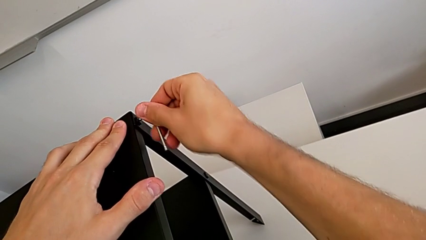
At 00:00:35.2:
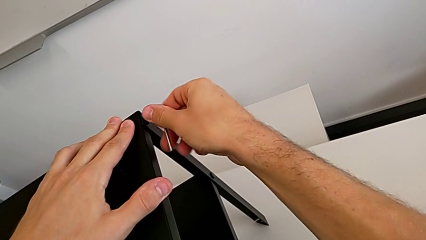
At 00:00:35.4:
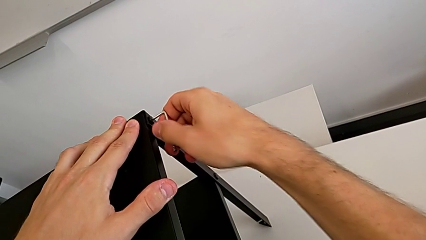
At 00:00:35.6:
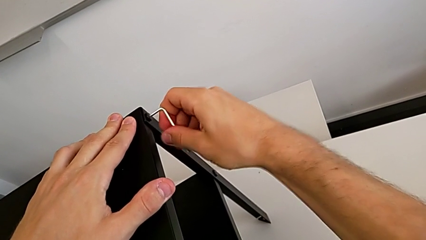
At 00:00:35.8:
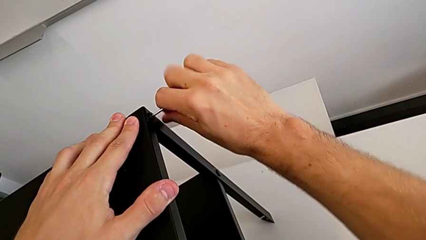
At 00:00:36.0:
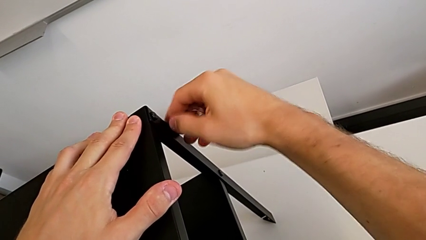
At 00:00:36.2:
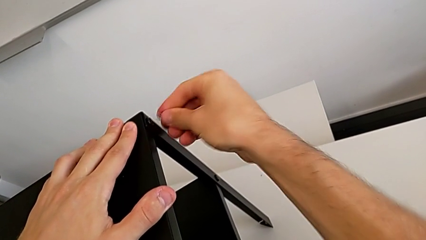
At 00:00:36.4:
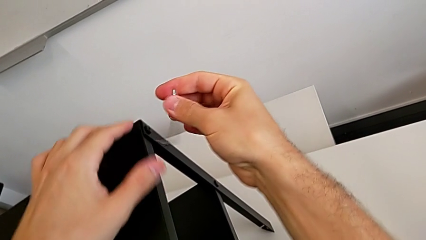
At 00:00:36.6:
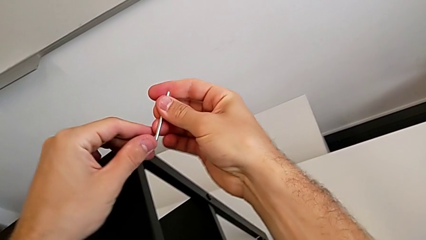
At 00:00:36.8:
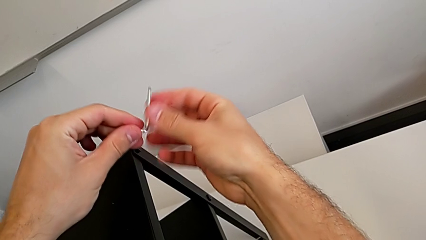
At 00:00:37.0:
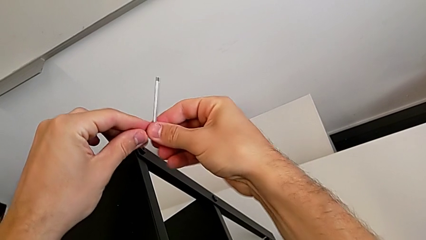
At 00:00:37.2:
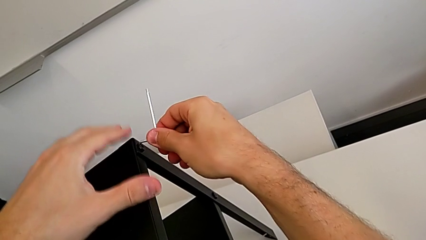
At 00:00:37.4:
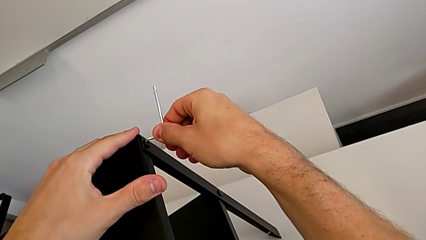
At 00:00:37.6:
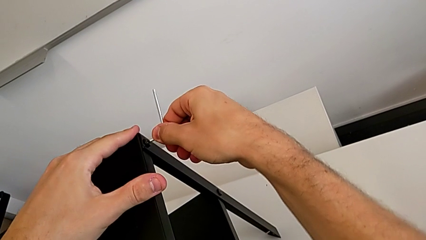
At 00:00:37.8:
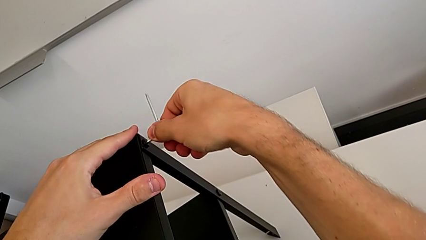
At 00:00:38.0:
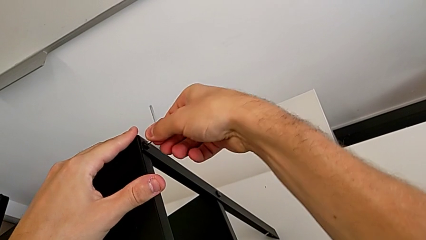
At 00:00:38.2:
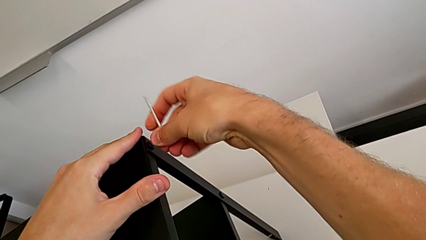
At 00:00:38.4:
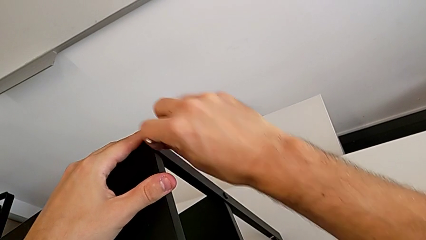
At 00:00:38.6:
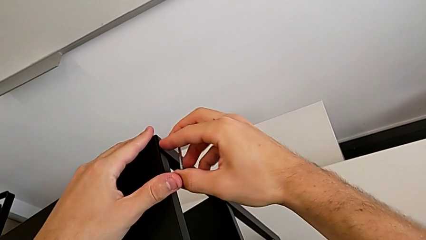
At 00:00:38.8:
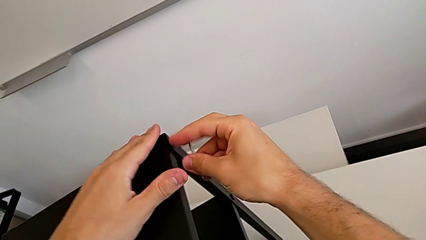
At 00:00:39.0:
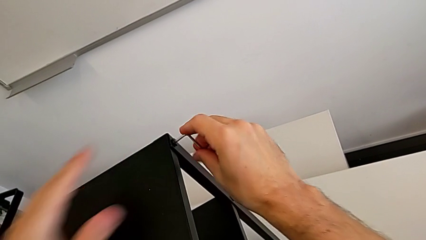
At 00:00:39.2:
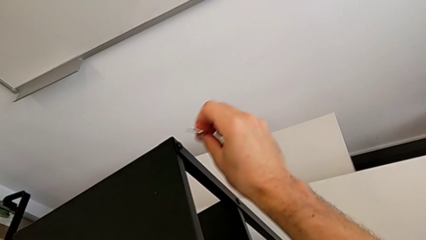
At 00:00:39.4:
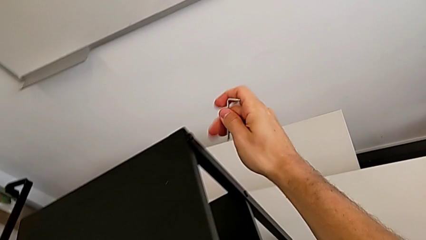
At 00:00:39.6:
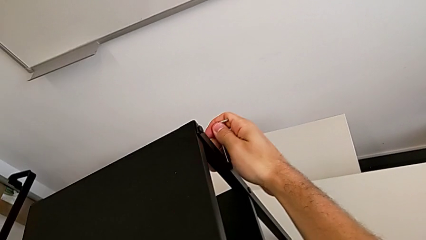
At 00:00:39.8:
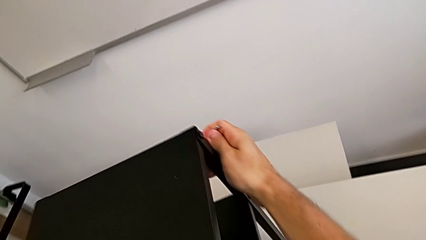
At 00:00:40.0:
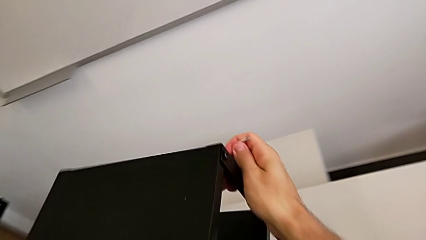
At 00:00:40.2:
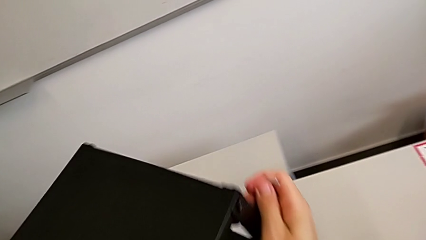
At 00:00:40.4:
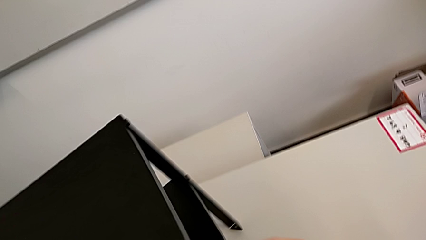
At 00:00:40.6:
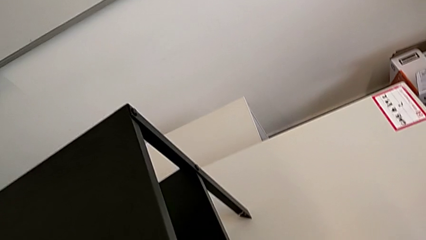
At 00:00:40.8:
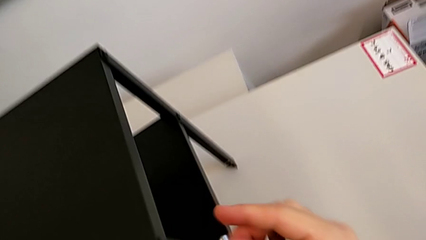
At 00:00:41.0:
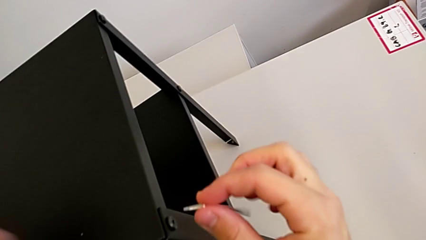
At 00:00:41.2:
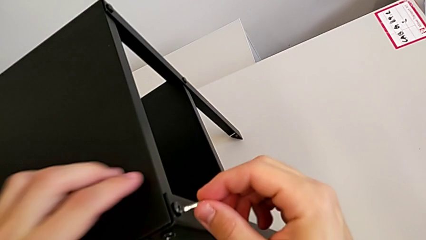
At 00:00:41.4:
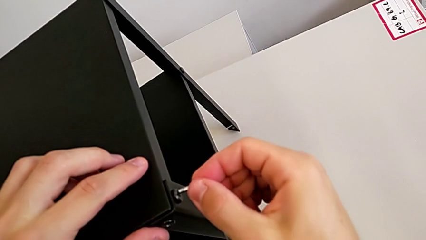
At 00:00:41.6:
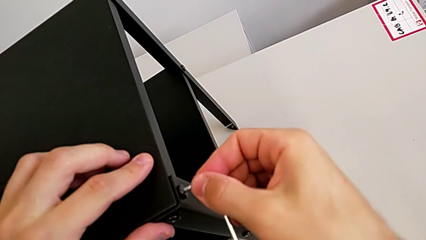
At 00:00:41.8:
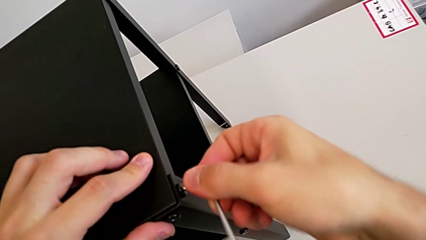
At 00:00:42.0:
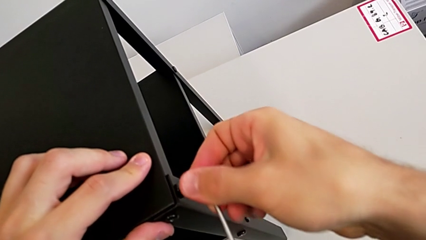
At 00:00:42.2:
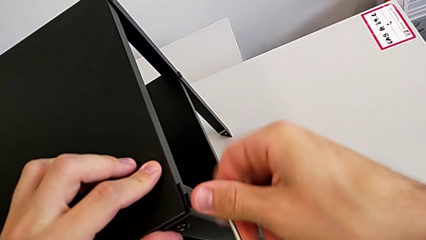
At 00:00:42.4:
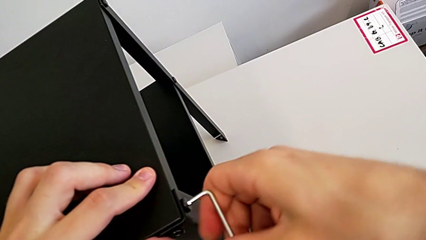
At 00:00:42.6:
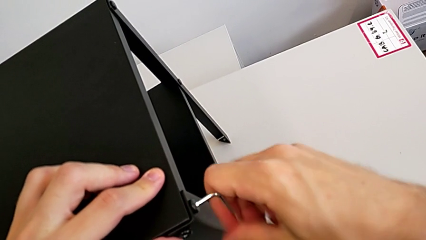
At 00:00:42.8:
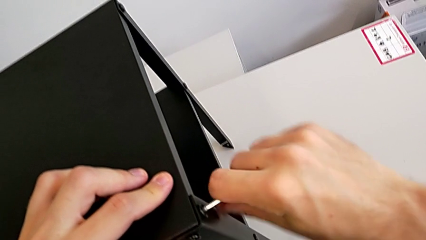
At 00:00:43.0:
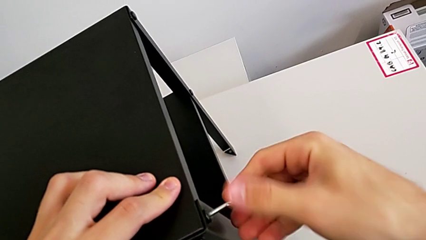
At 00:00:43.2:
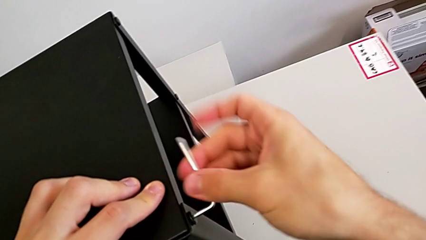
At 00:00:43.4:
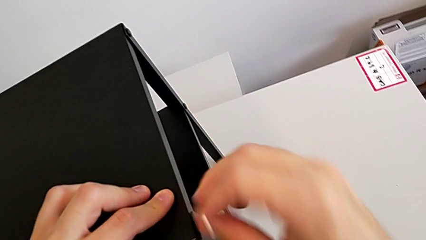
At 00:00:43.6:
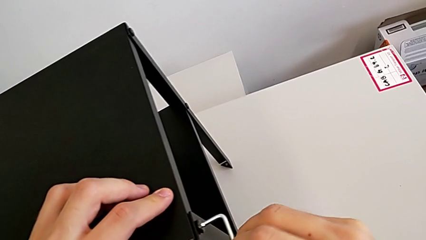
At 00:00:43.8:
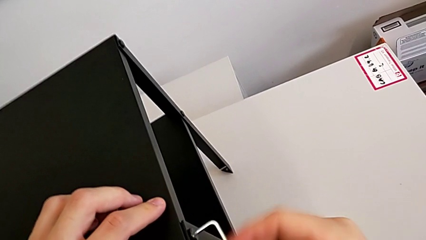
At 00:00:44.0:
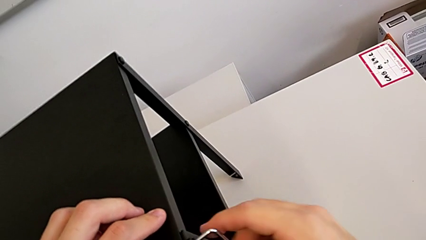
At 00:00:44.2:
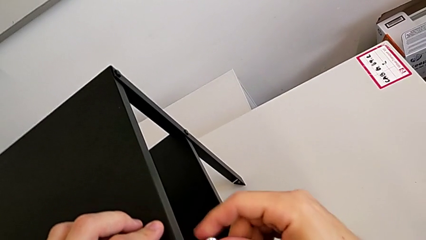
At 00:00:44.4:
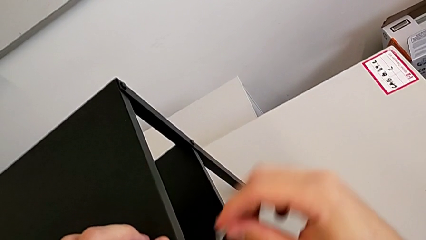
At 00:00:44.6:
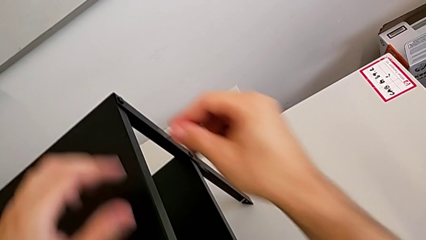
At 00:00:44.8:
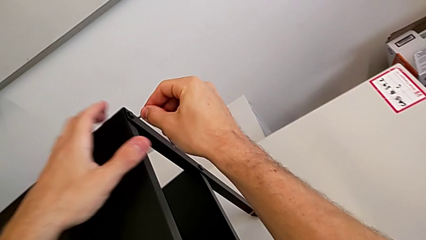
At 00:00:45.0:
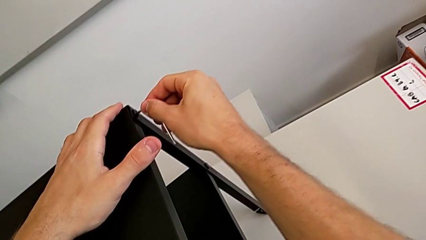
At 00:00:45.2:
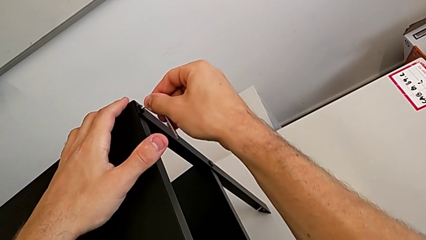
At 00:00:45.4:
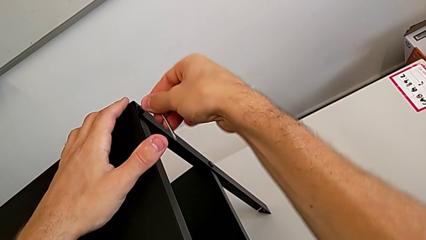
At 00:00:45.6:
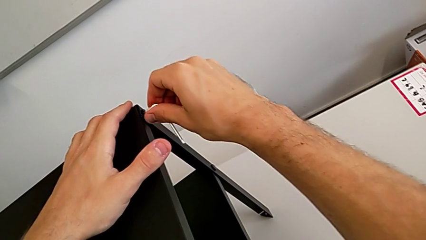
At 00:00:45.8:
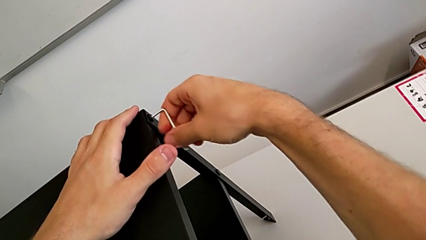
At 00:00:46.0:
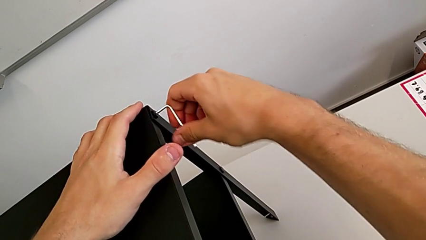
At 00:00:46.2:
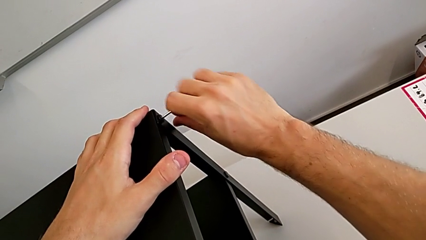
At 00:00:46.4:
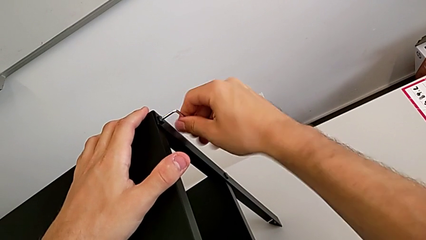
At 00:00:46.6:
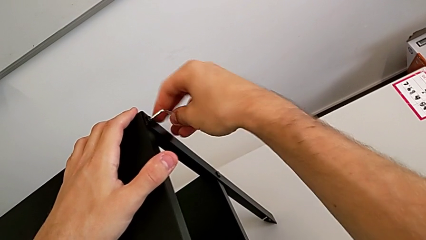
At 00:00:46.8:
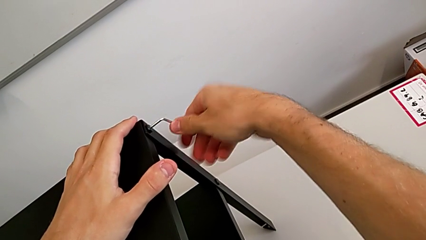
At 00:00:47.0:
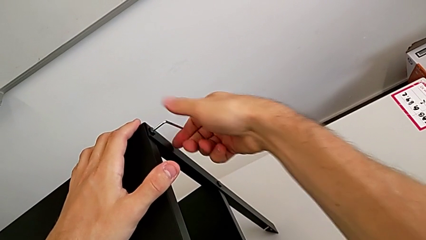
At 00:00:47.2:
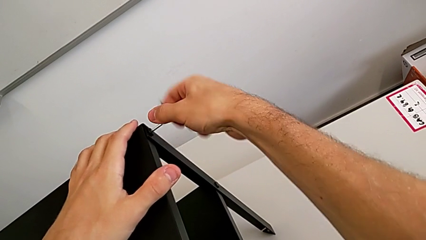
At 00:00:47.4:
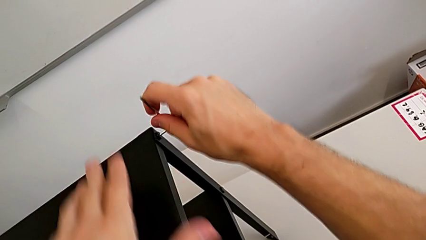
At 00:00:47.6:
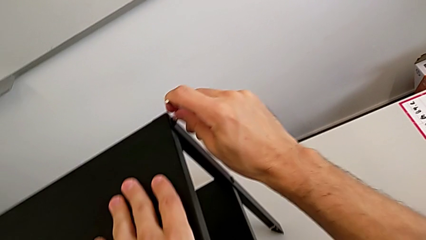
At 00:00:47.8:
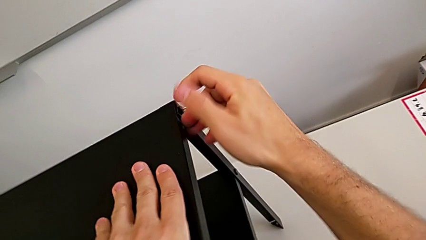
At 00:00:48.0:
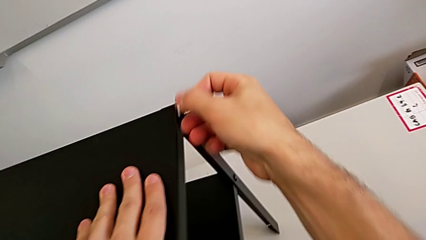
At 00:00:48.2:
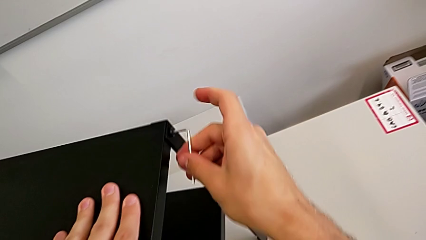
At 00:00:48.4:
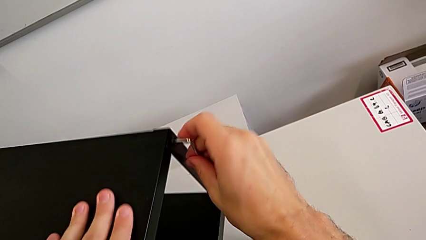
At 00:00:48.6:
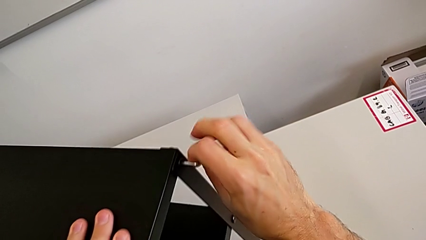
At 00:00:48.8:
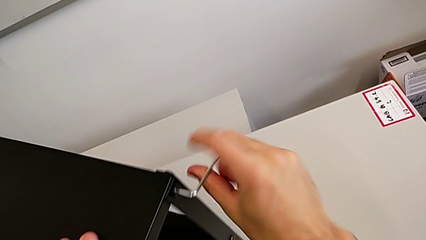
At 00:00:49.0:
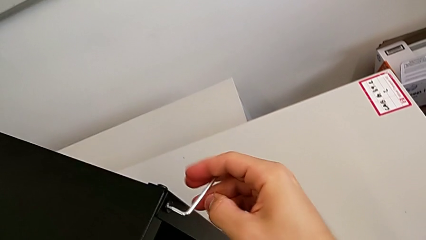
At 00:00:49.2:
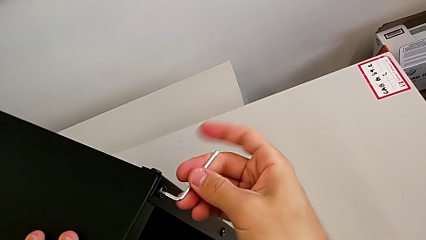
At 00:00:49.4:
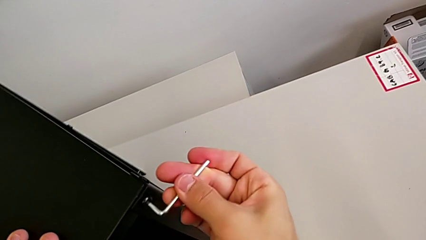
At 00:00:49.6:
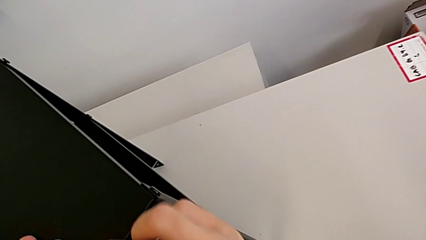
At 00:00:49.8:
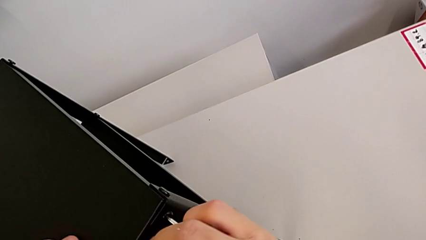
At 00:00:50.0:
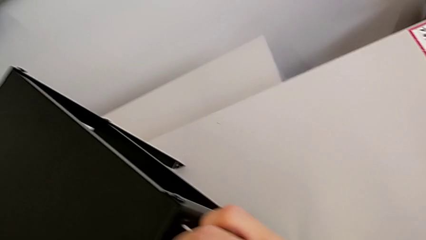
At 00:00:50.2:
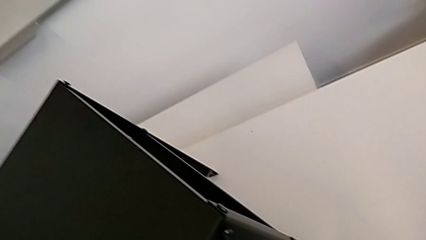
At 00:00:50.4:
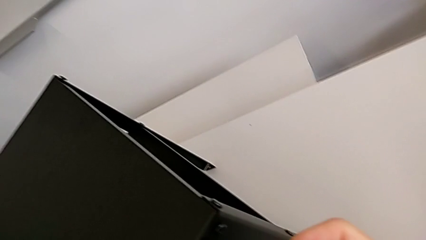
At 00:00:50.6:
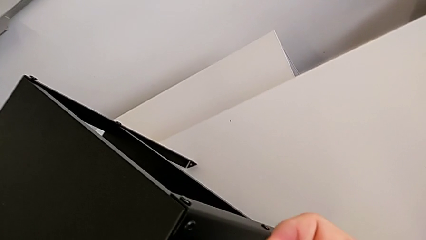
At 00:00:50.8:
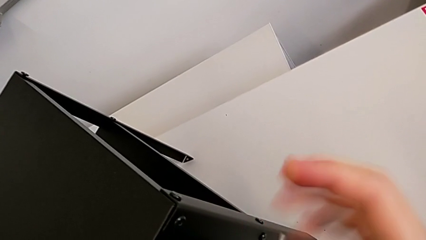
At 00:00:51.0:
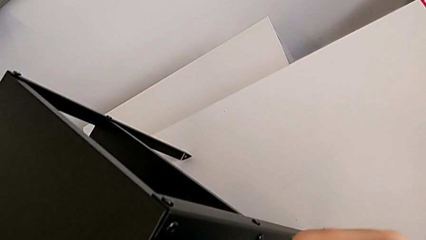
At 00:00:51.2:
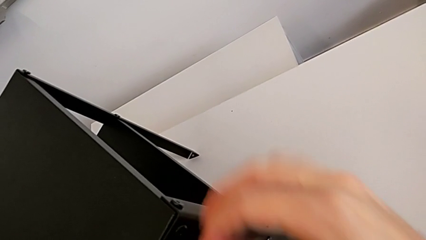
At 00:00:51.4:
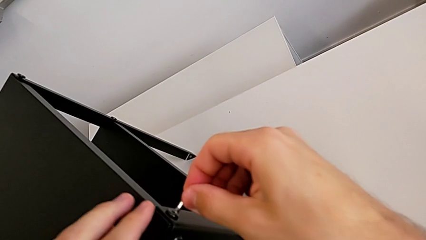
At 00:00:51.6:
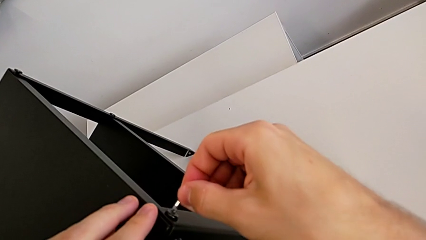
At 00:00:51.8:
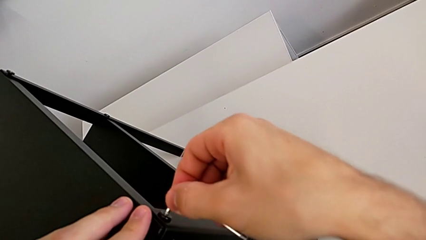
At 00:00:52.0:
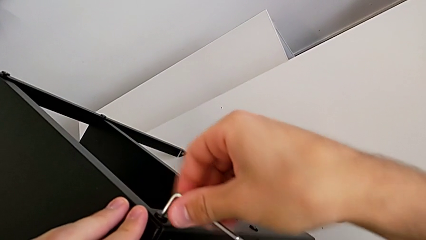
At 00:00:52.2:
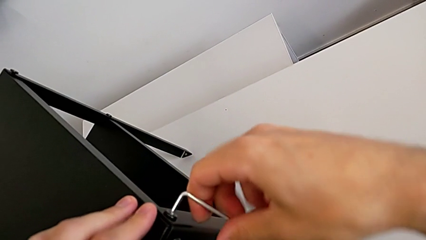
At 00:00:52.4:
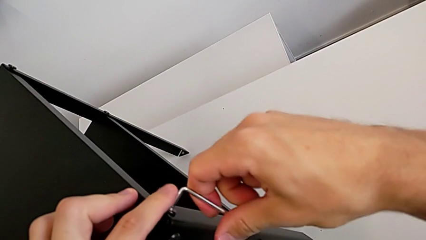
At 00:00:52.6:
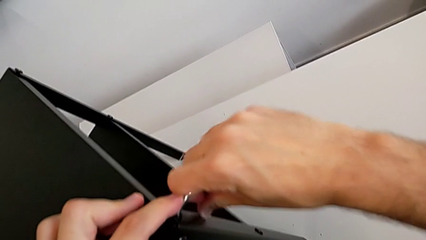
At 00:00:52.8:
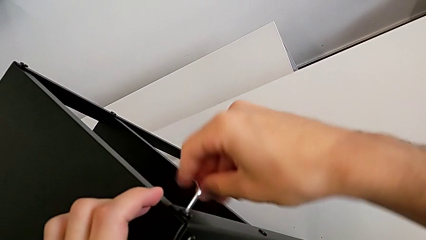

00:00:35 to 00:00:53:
The camera wearer is unscrewing the screw on the legs of the top table. They unscrew the hex socket head, withdraw the Allen wrench, rotate the nightstand, insert the Allen wrench, unscrew the hex socket head, rotate the nightstand, unscrew the hex socket head and insert the Allen wrench.
